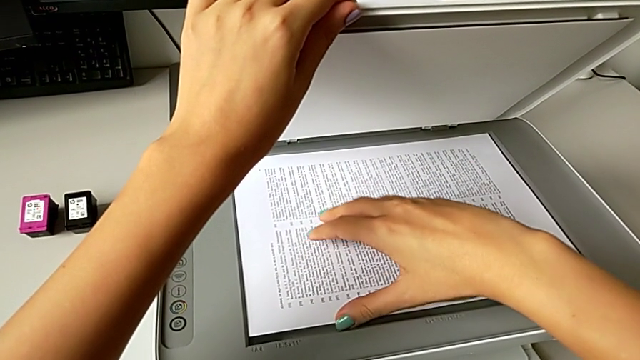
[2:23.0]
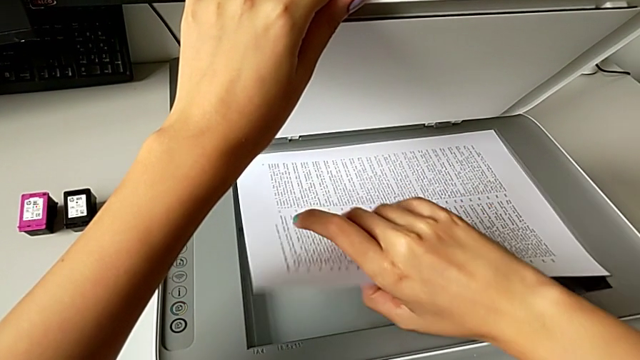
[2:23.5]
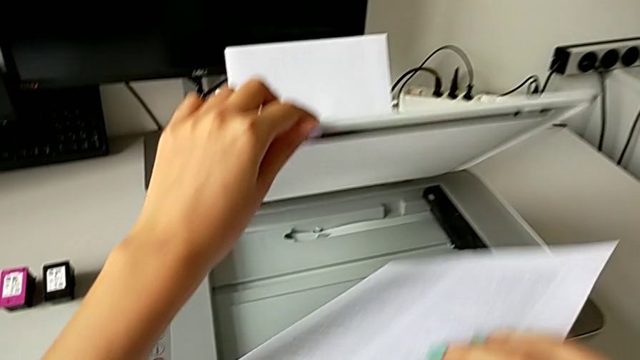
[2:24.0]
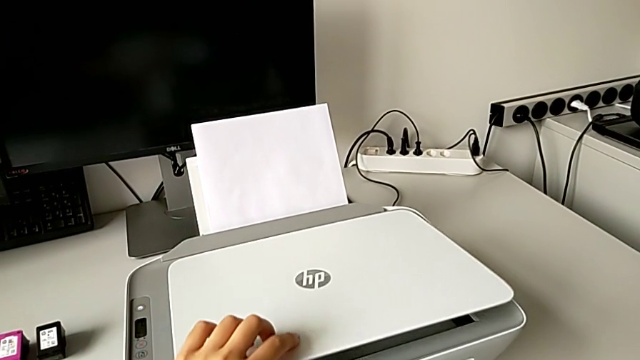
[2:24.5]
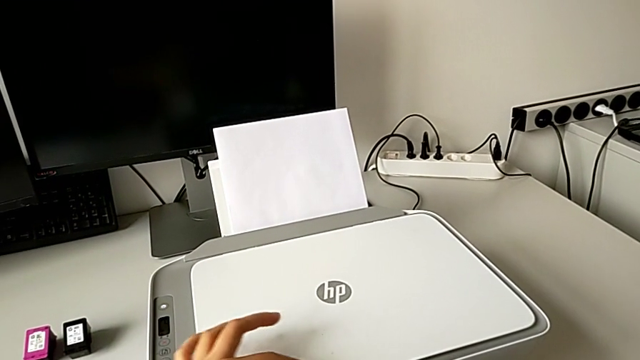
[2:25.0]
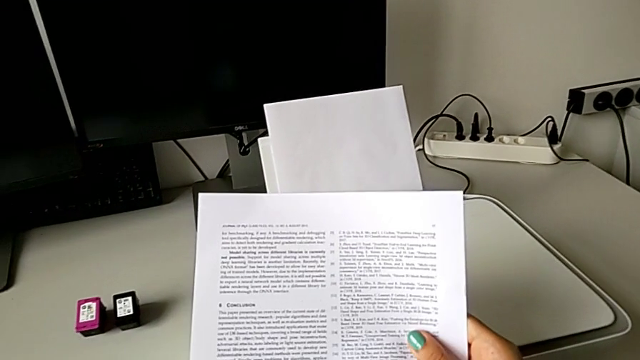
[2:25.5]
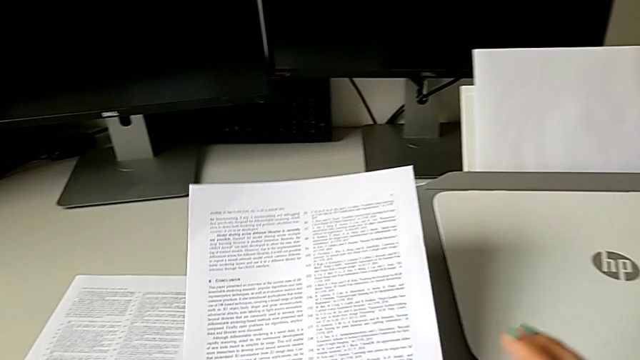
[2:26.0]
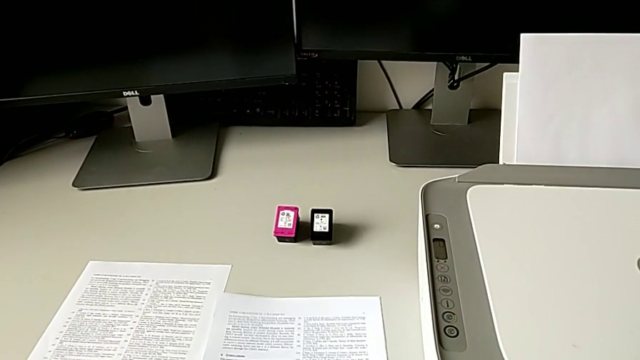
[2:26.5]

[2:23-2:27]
The camera wearer is withdrawing the paper and the copy from the printer. They grab the paper stack and close the copy gate.

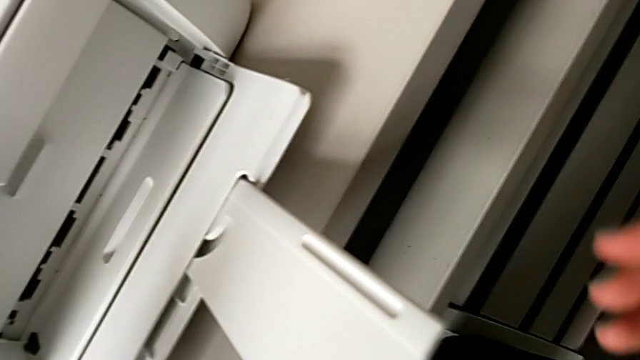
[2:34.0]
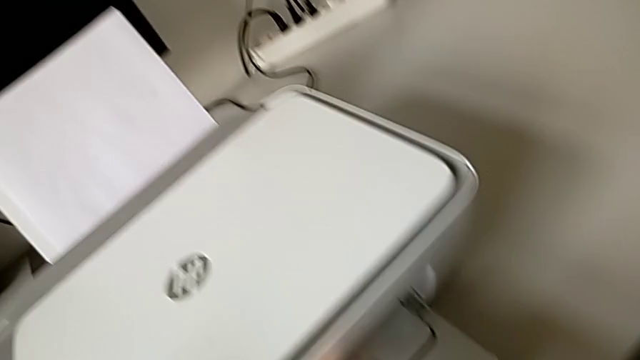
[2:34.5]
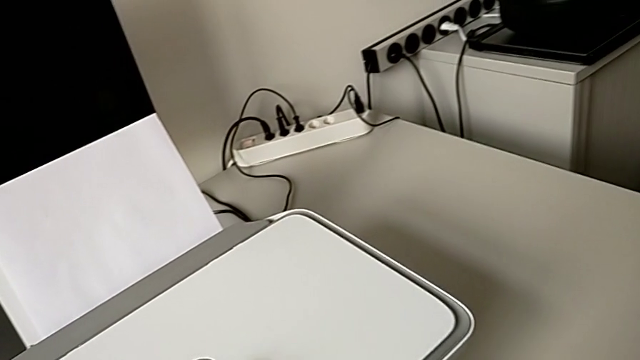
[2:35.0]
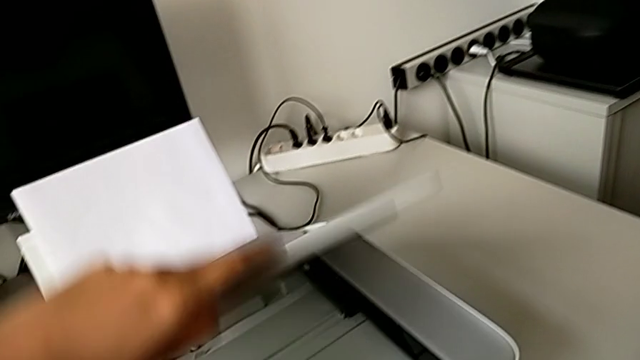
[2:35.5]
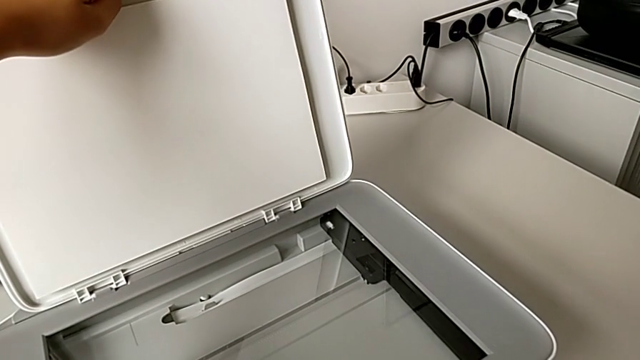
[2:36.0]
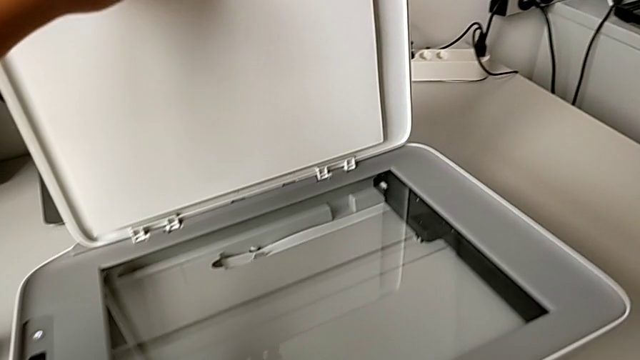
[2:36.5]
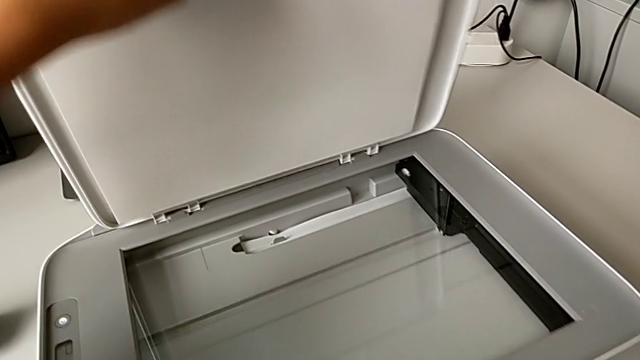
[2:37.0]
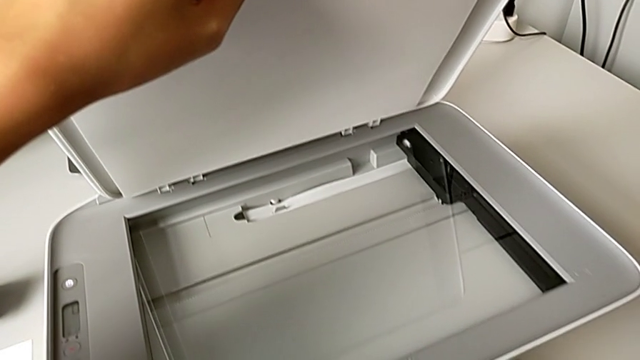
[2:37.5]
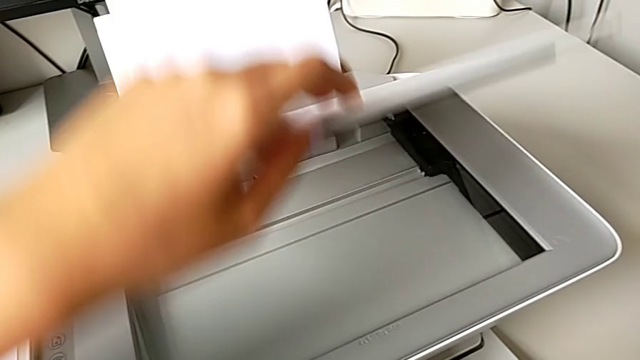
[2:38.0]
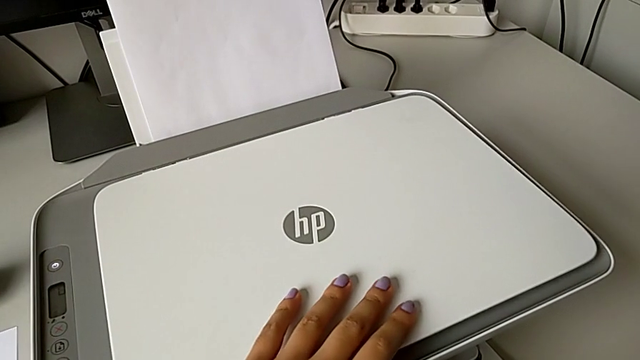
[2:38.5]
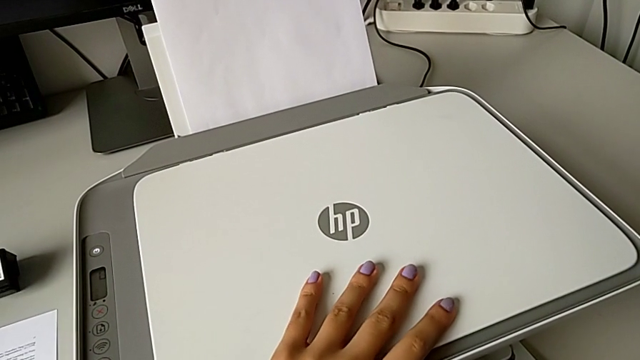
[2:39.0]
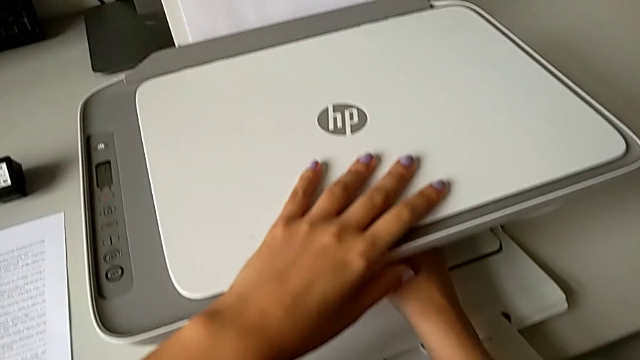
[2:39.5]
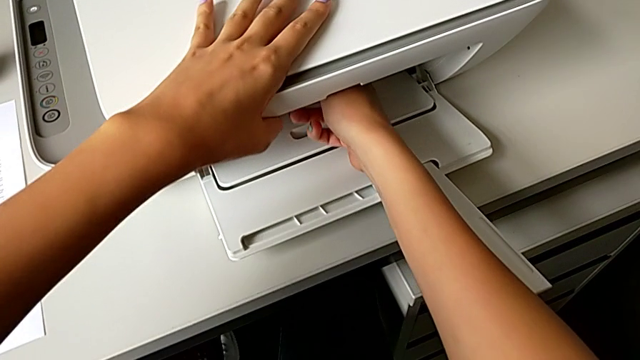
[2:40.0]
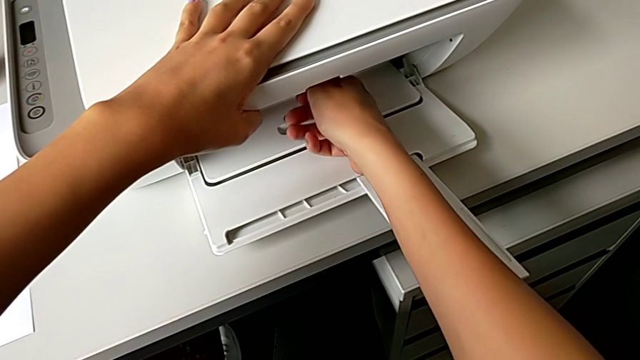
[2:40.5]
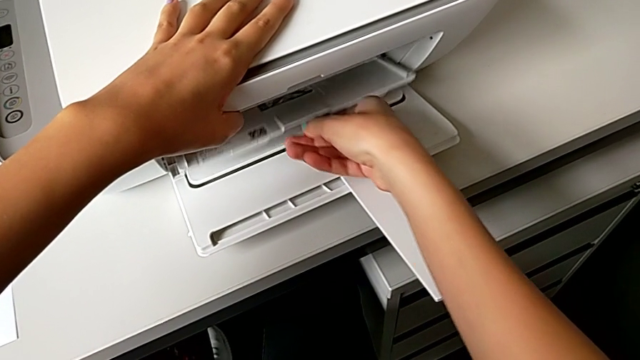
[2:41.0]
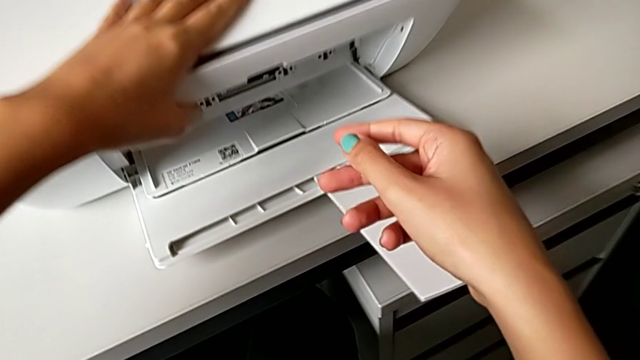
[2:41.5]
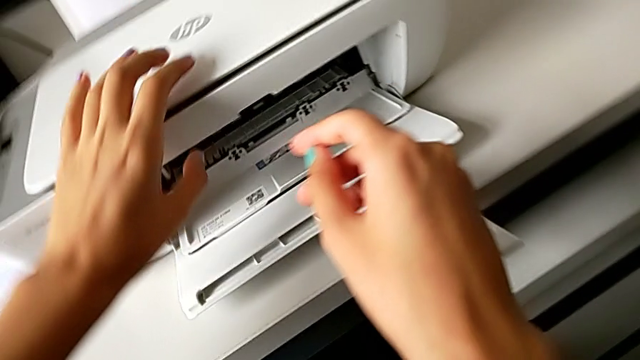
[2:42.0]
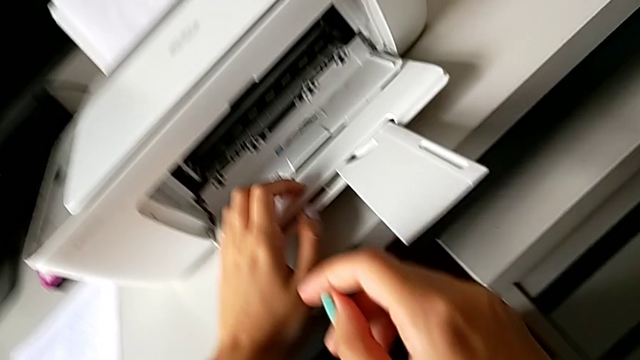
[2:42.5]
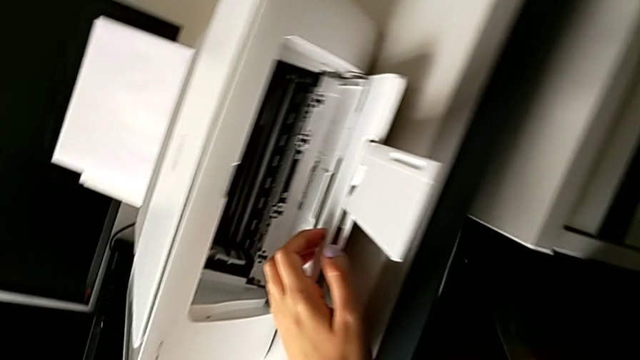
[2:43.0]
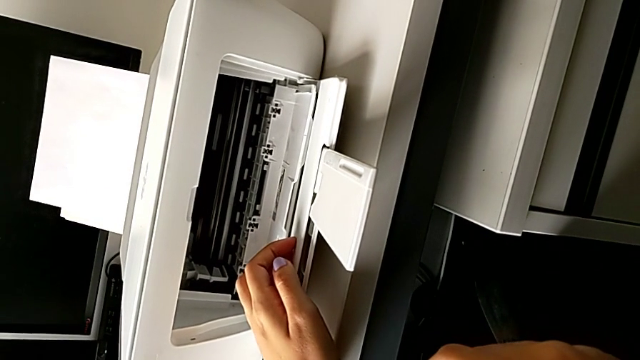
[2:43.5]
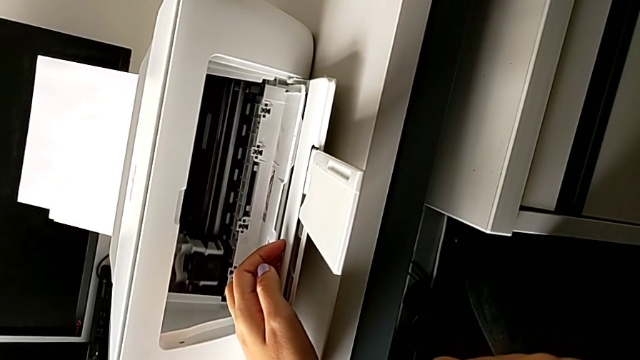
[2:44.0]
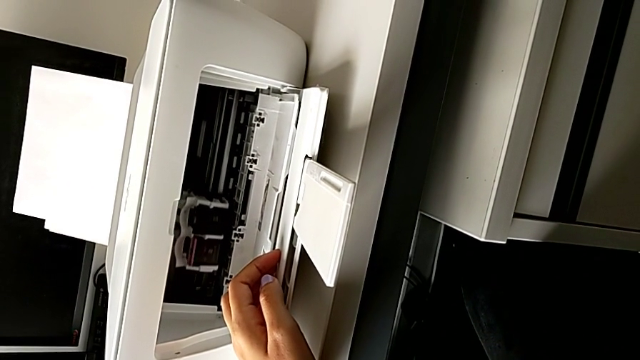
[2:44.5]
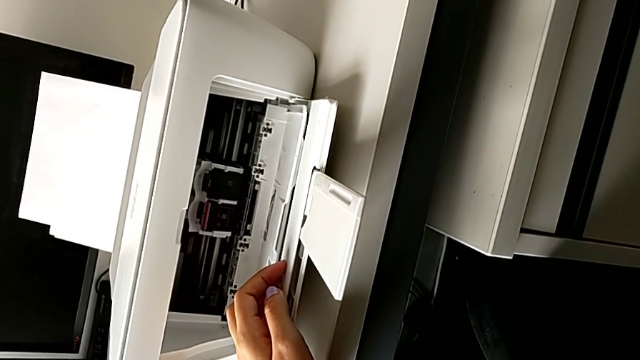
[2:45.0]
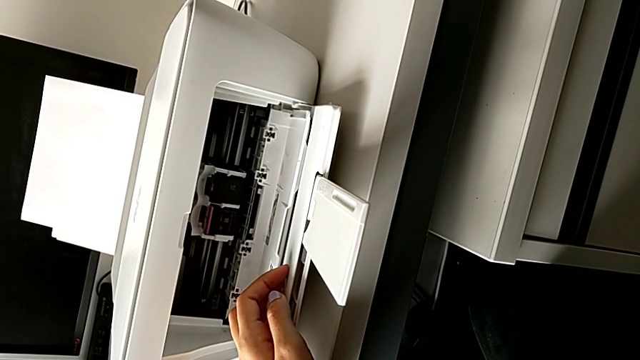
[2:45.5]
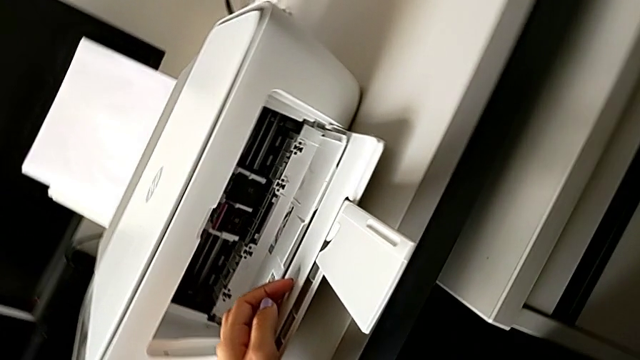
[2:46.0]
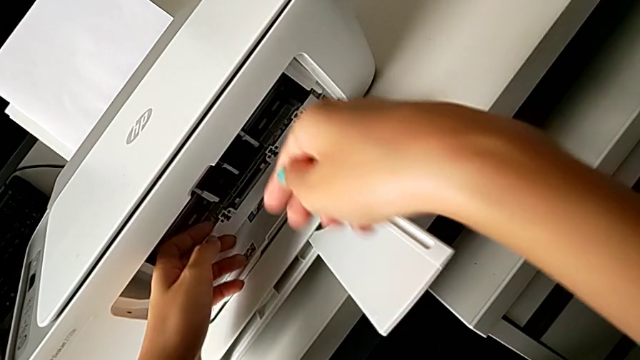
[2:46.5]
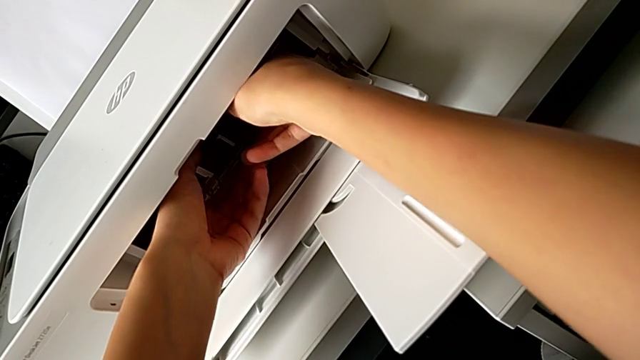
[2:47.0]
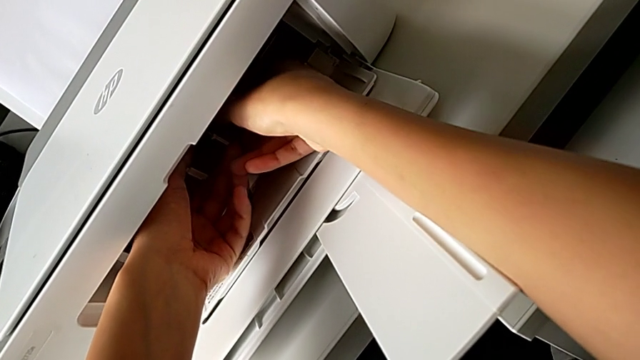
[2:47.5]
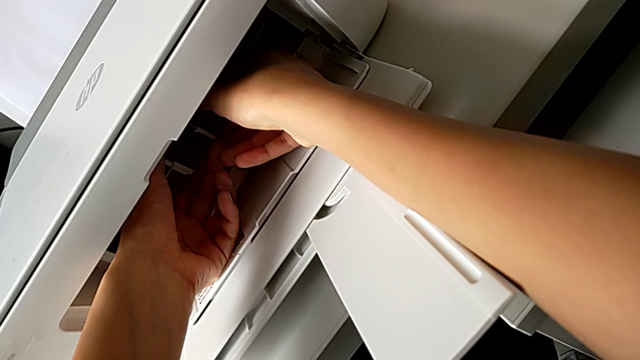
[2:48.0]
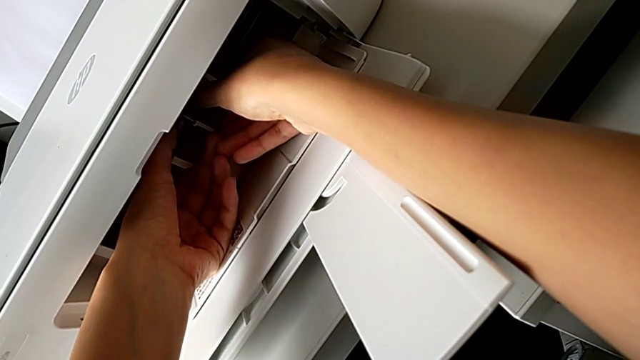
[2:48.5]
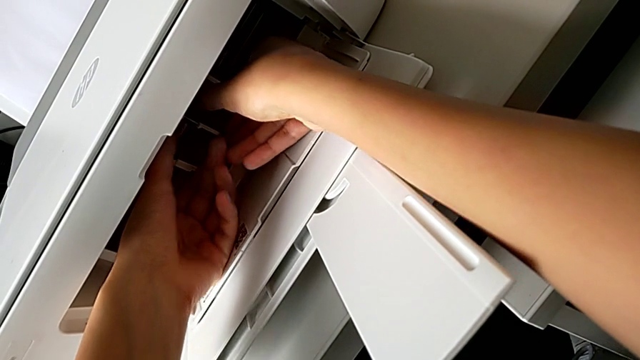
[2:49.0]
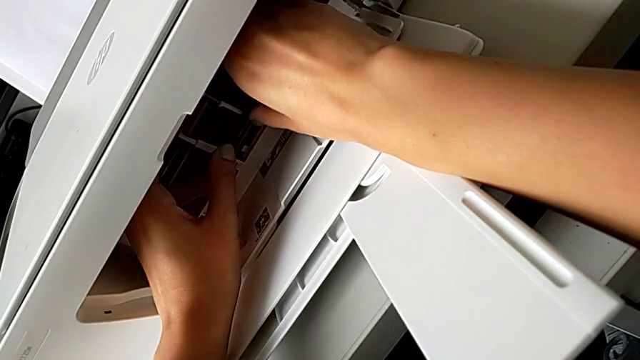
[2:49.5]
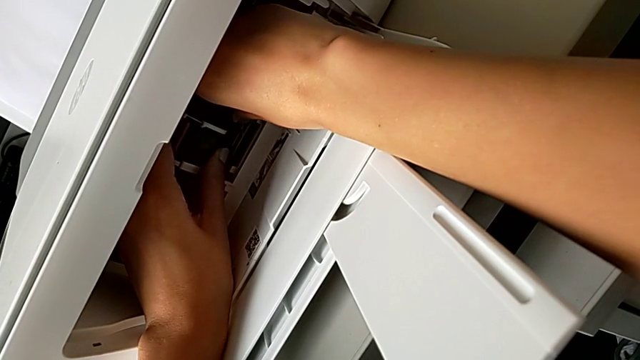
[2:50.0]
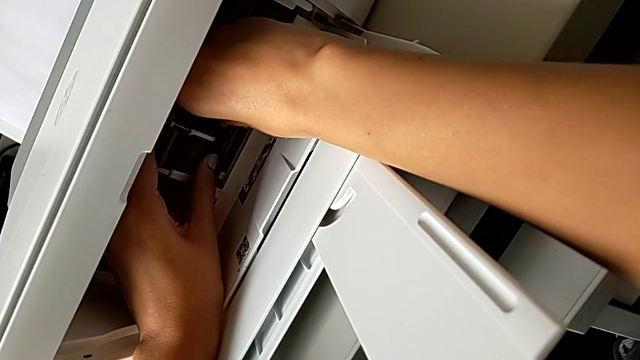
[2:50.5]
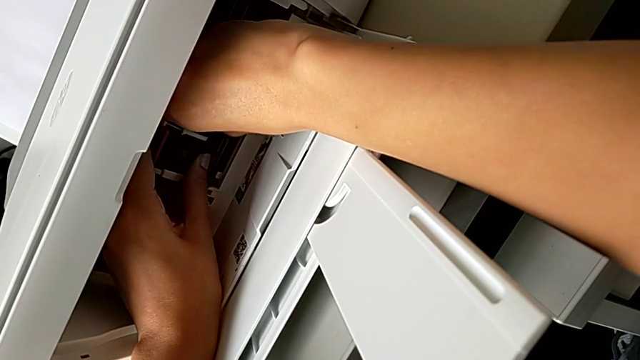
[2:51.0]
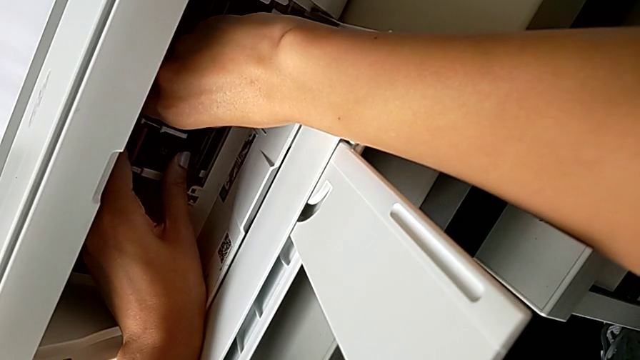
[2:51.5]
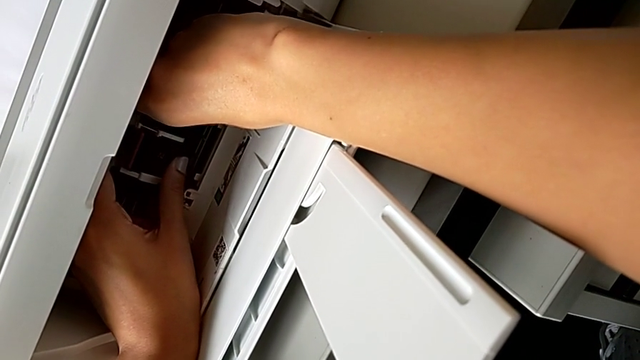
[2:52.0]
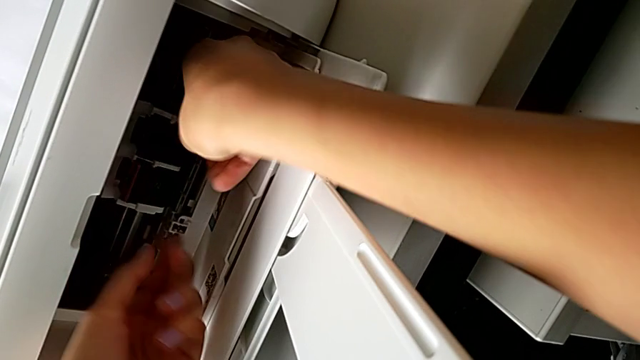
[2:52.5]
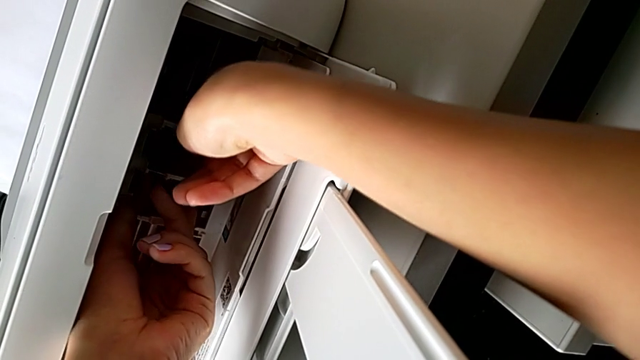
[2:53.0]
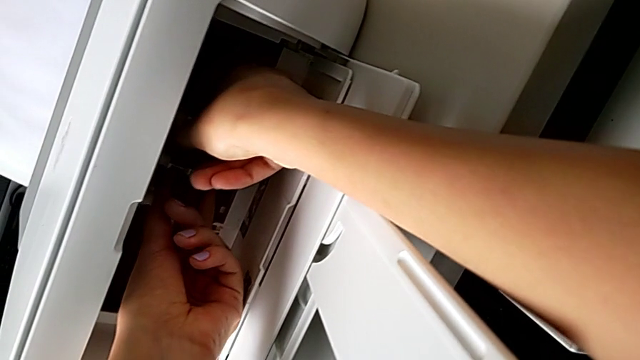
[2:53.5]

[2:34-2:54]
The camera wearer is withdrawing the old ink cartridge from the printer. They open the copy gate, wrongly close the copy gate, open the cartridge gate and begin to disassemble the black ink cartridge.
